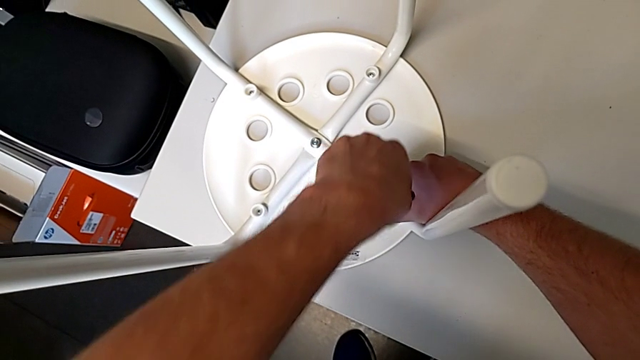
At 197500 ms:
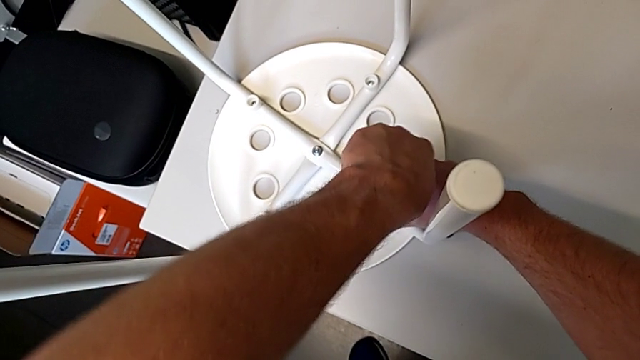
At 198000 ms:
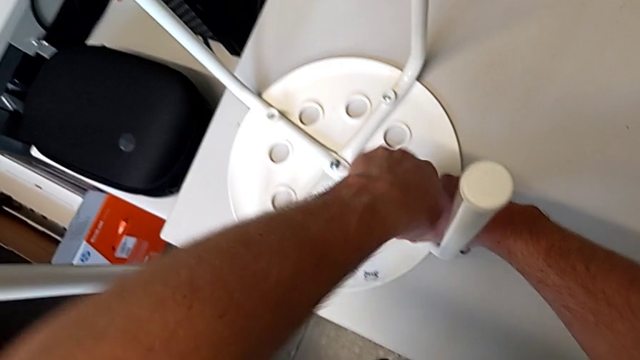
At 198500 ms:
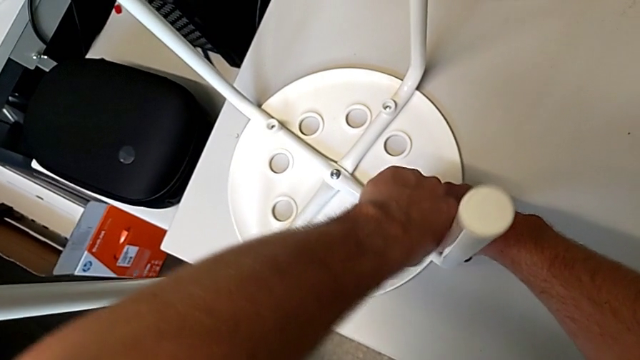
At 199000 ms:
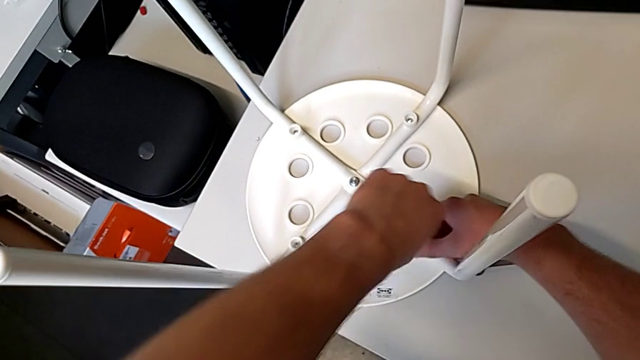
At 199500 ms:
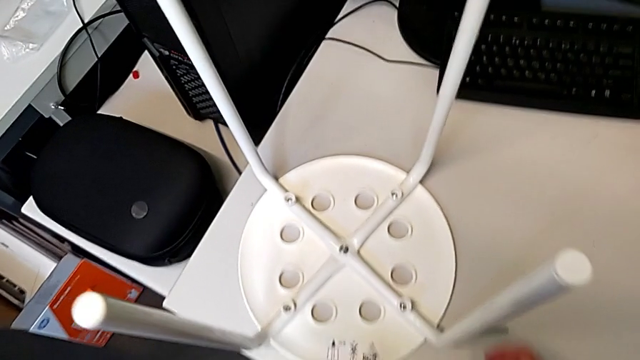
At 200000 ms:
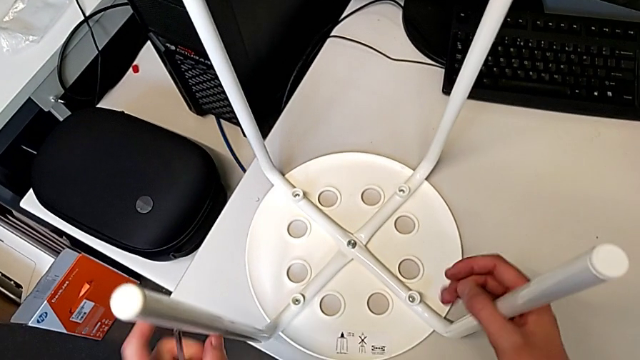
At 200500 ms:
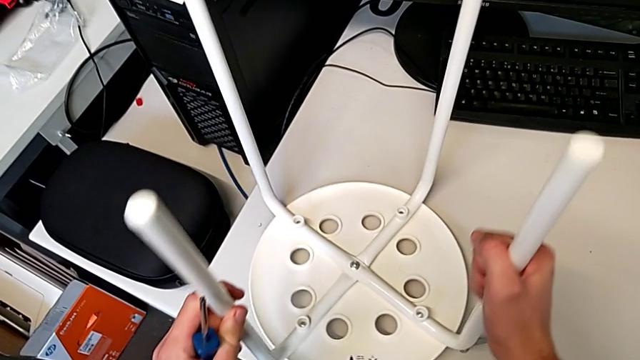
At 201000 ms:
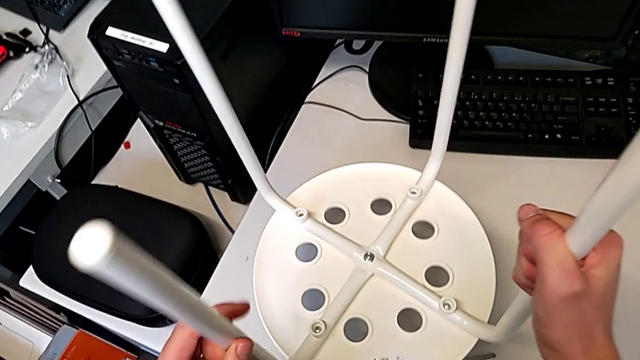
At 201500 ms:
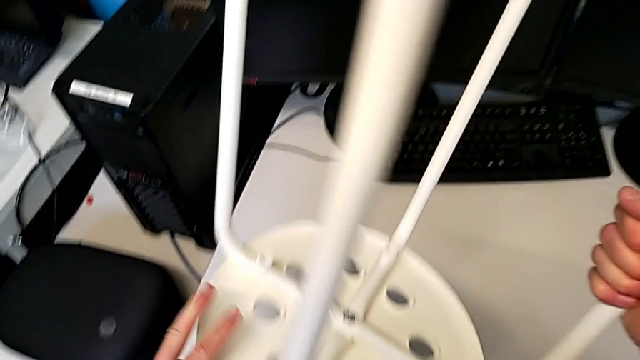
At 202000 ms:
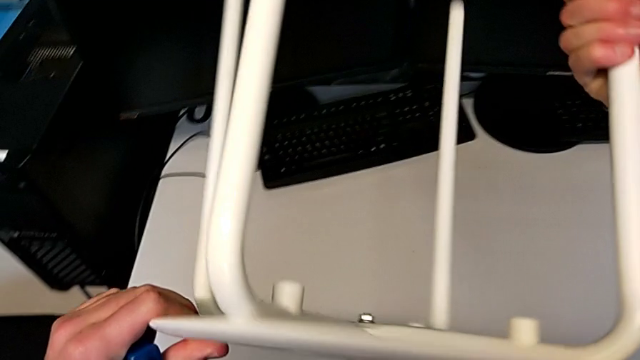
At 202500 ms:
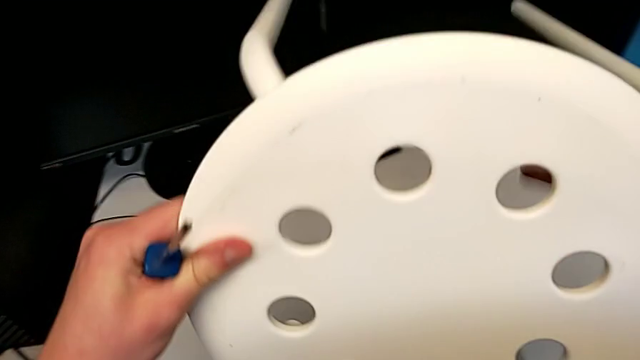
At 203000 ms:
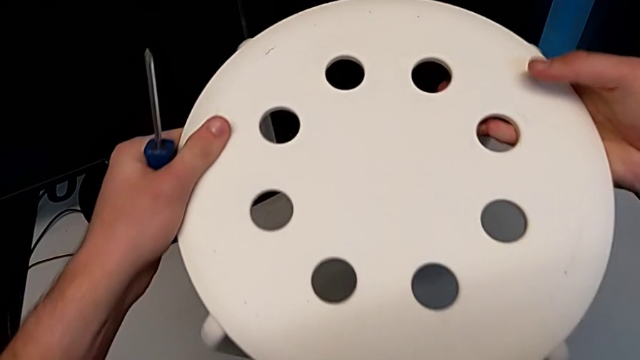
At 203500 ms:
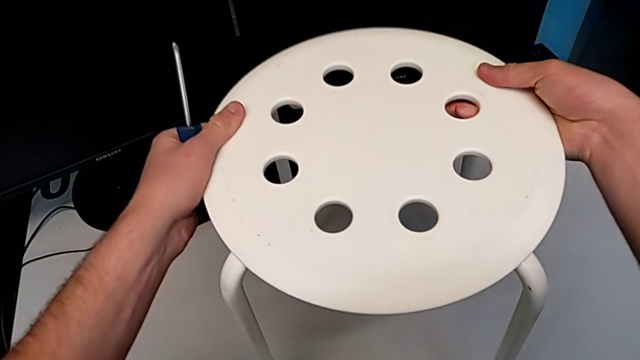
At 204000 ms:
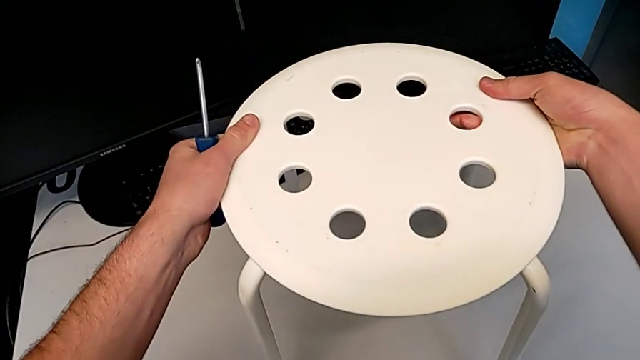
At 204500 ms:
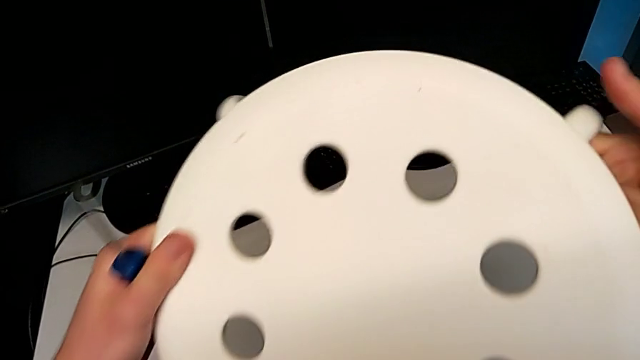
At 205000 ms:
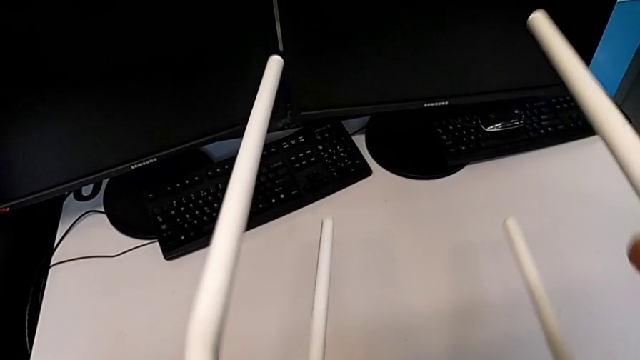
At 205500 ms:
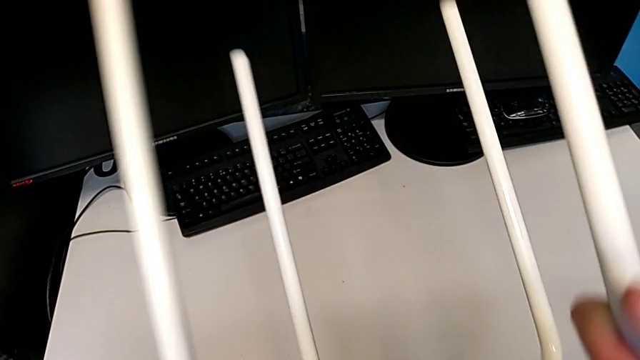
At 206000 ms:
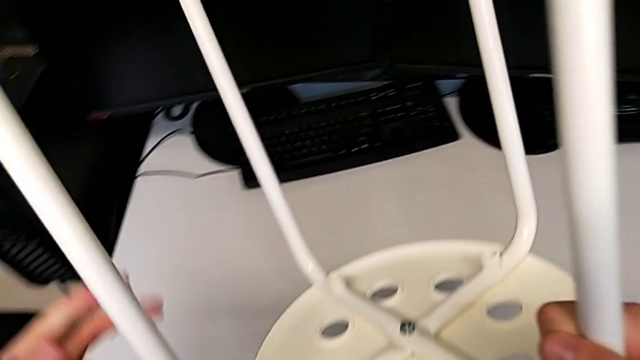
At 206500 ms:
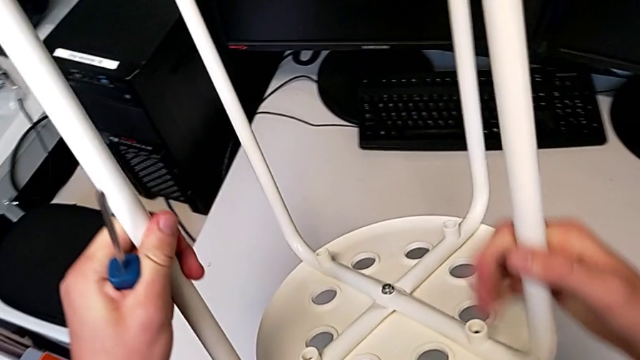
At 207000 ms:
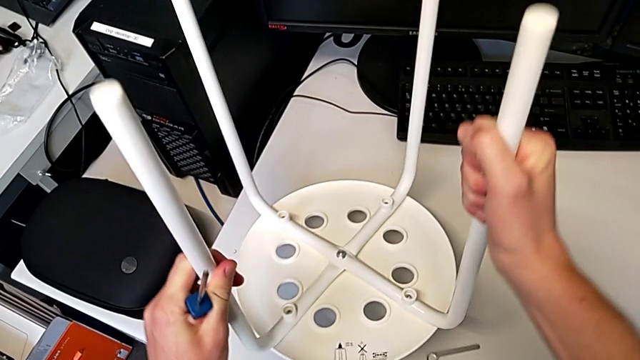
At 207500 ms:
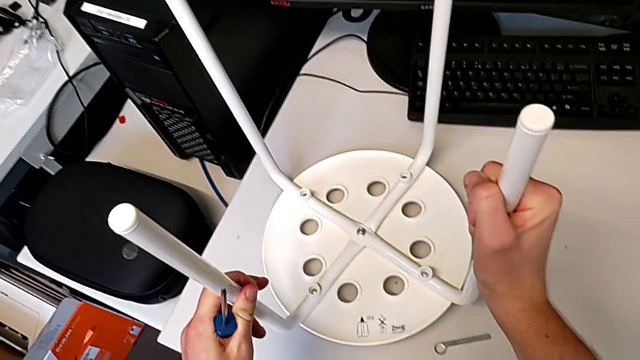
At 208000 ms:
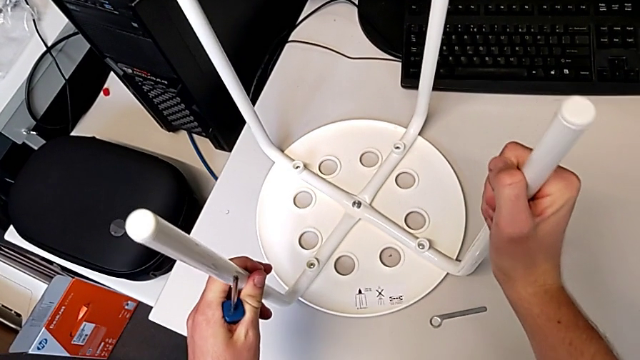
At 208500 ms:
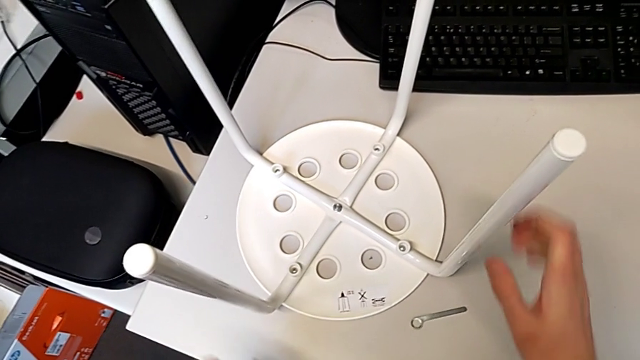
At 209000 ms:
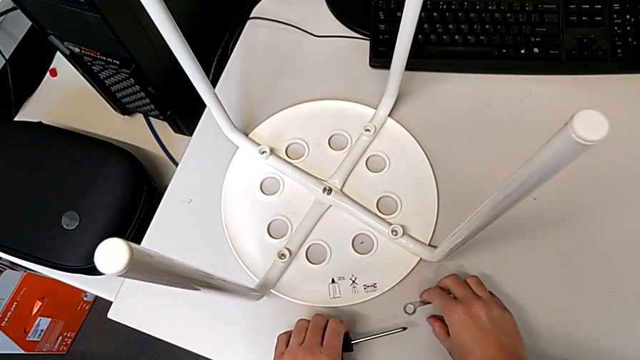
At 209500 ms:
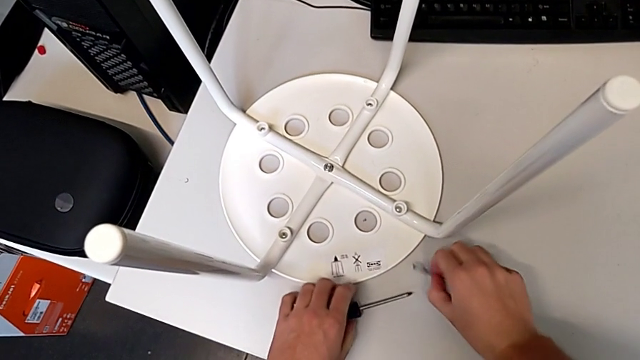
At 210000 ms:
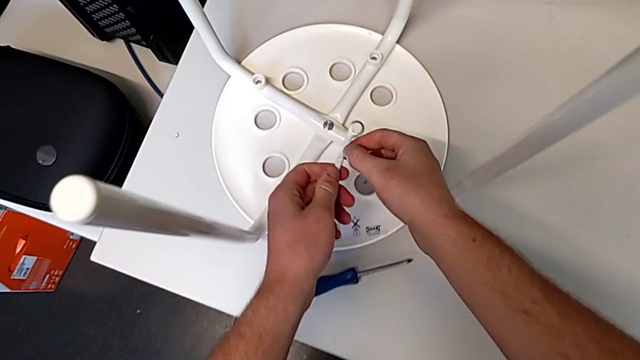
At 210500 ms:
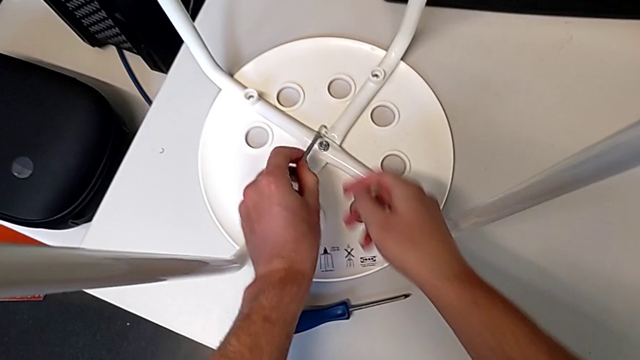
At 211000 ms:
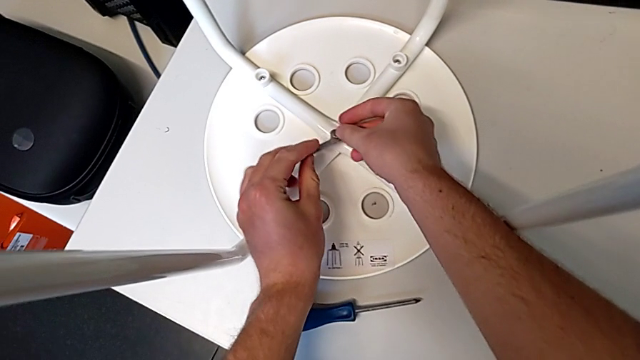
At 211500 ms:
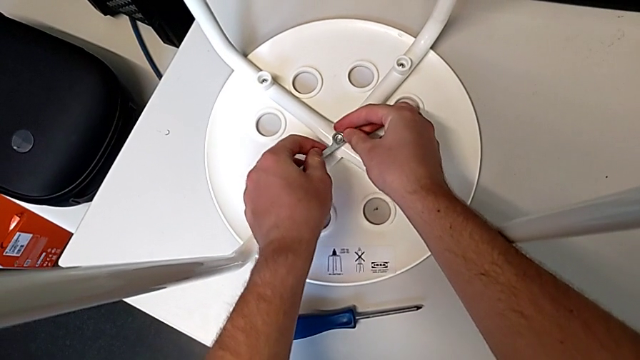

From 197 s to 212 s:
The camera wearer is screwing all screws into the leg. They screw the screw, withdraw the screwdriver, wrongly lift and rotate the stool, rotate it, place it, place the screwdriver with the left hand, grab the hexagonal wrench with the right hand, grab the hexagonal wrench and insert it.

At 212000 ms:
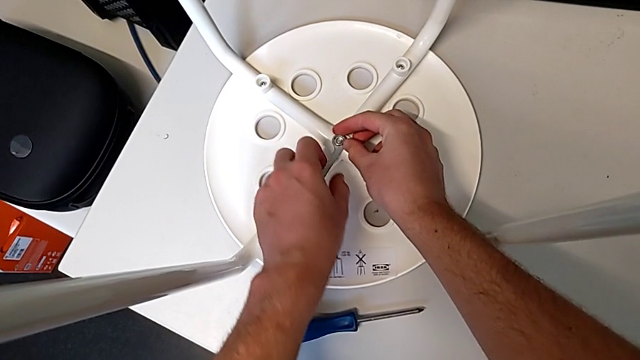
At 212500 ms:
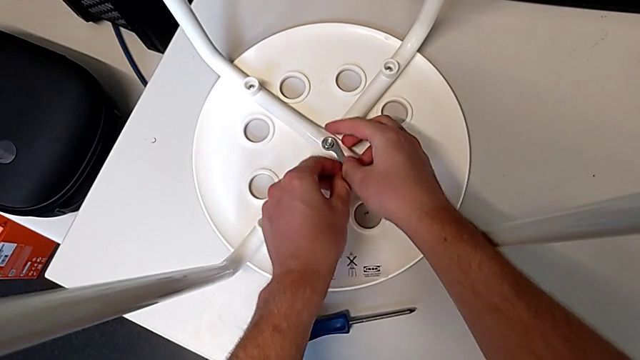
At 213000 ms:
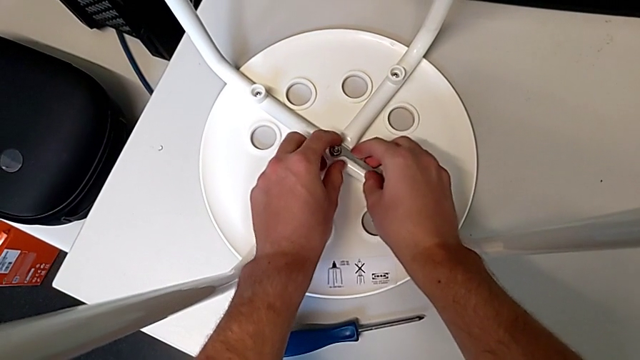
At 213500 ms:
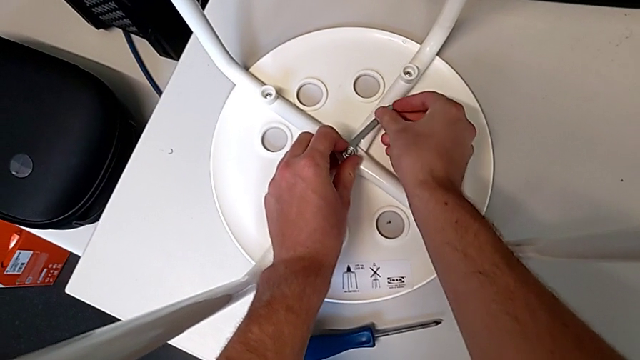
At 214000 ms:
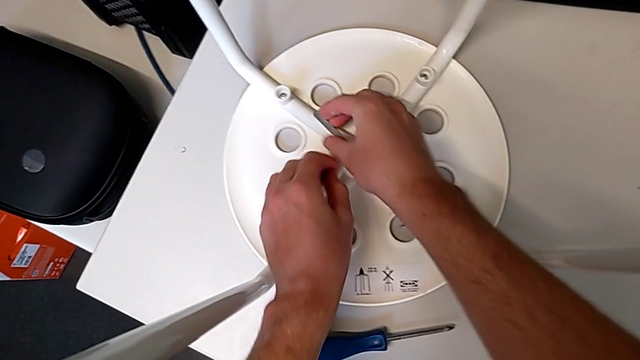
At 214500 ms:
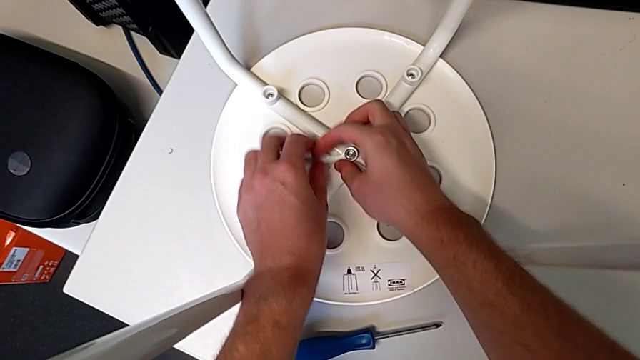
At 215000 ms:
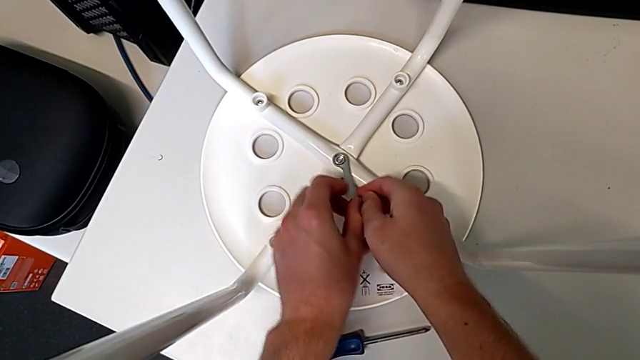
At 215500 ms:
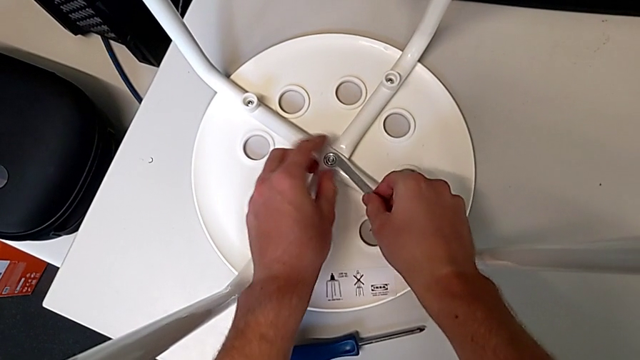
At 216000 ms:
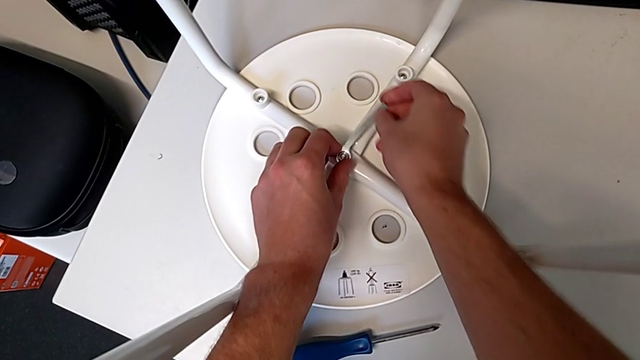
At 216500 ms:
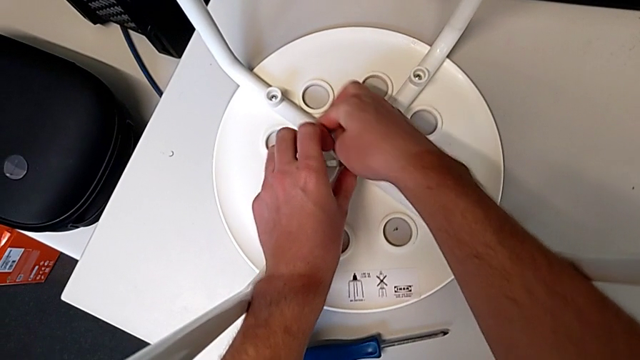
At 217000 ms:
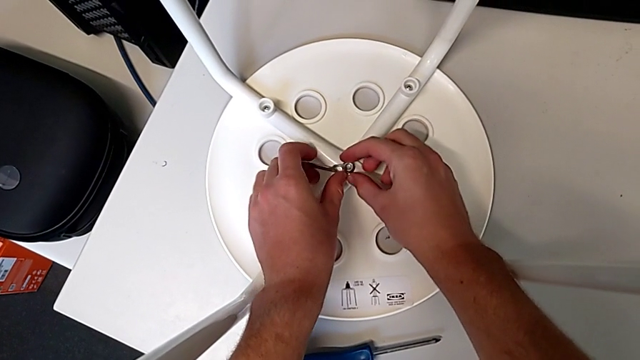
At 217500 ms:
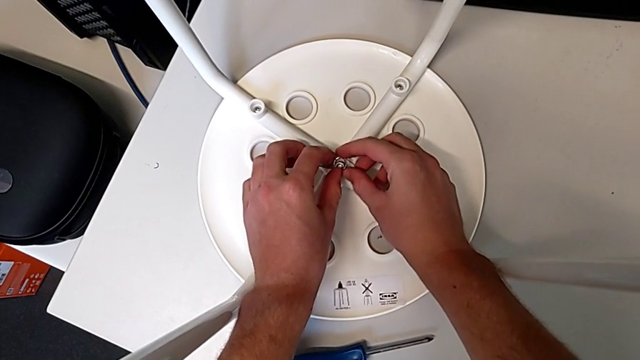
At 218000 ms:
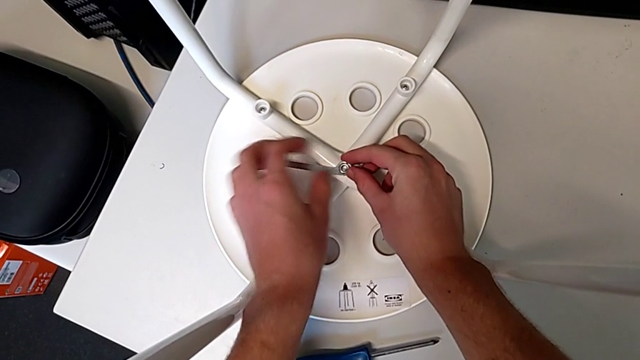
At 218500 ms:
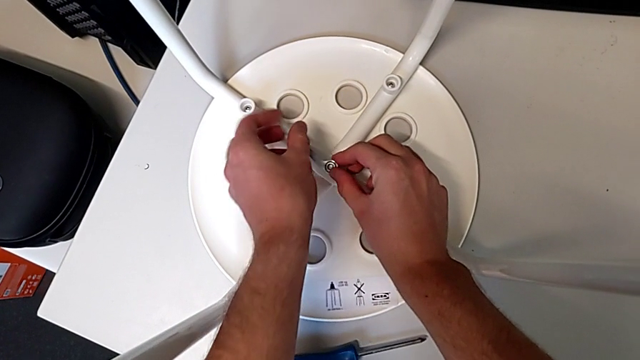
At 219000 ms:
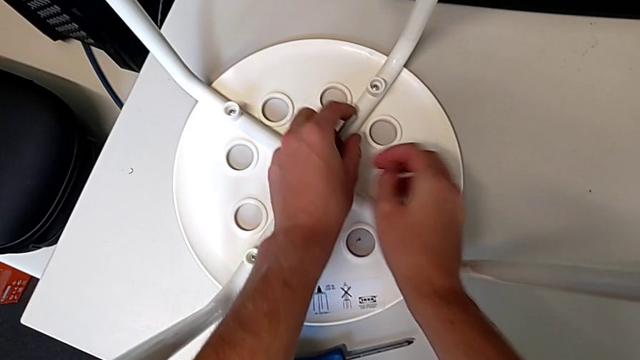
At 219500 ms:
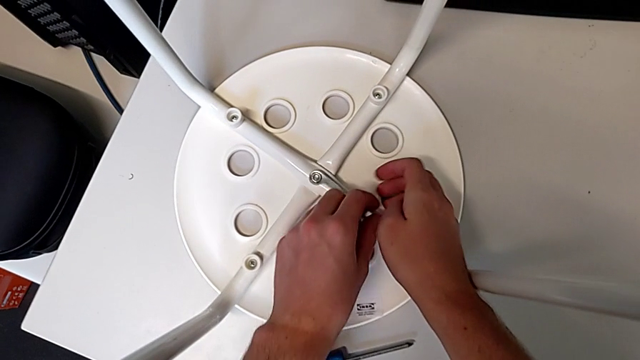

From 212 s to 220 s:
The camera wearer is screwing all screws into the leg. They begin to screw the hex nut.
